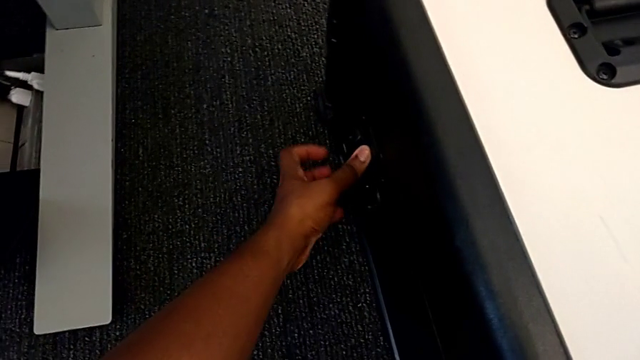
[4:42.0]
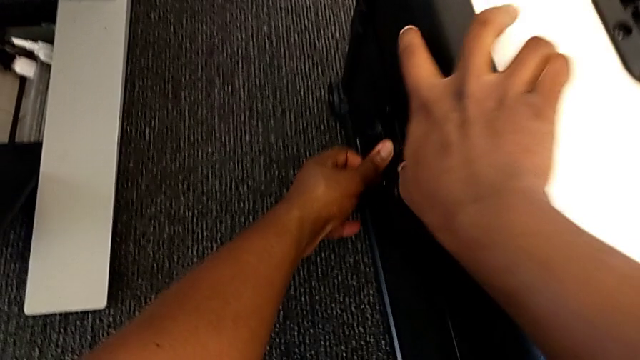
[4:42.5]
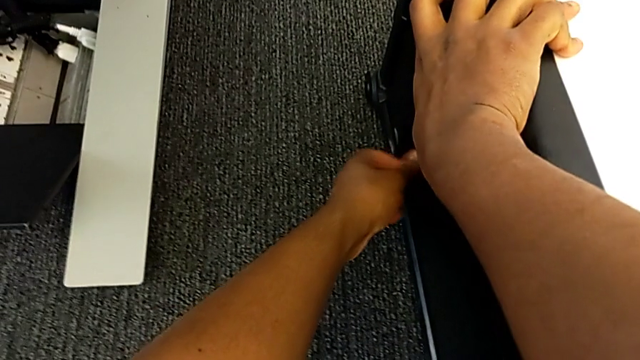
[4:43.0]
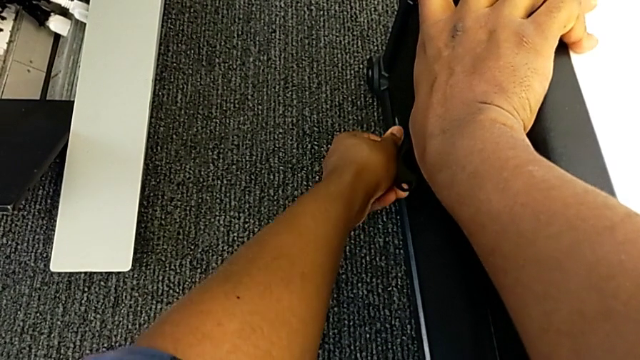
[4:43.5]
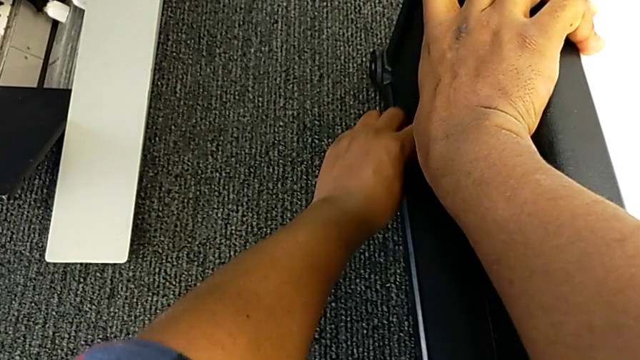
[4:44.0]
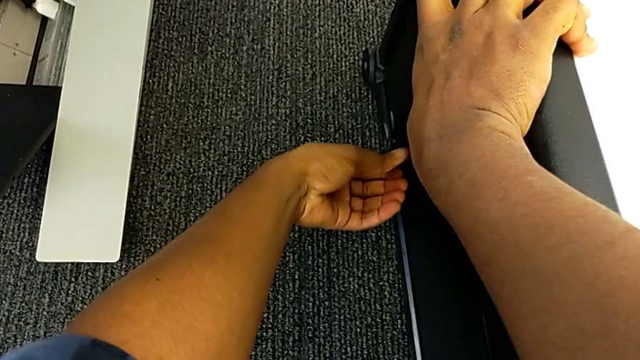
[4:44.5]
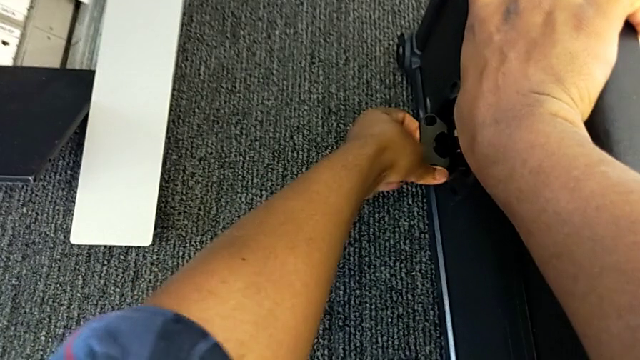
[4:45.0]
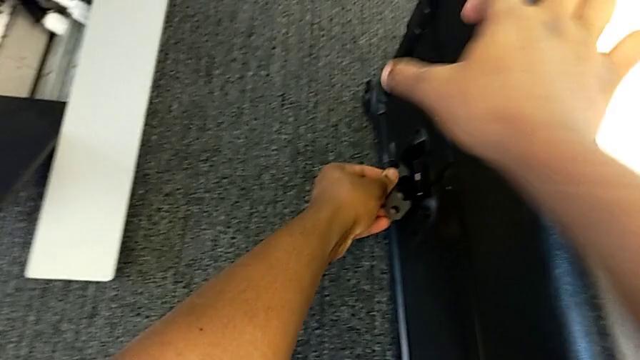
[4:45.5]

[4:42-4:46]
The camera wearer is disassembling the base. They keep locking the box.

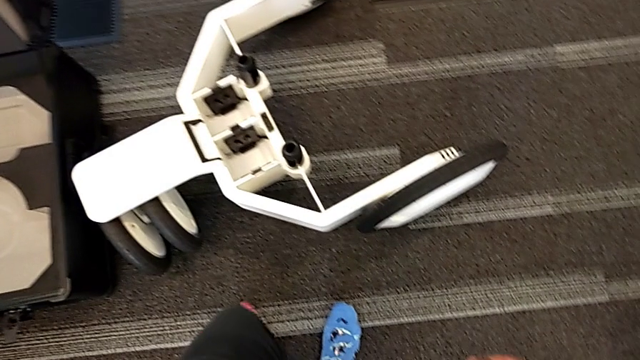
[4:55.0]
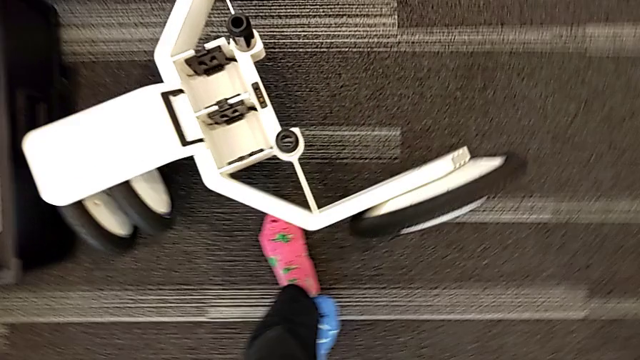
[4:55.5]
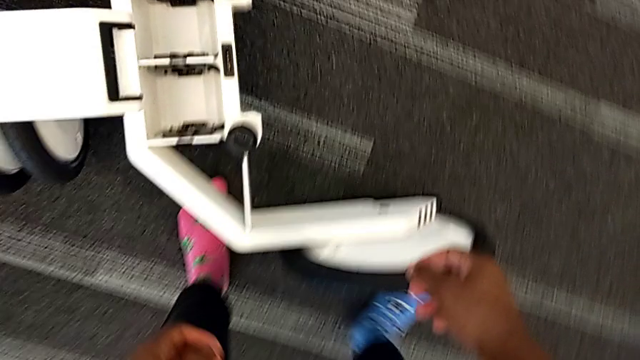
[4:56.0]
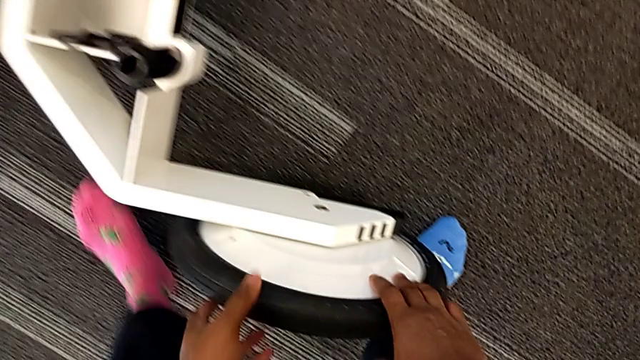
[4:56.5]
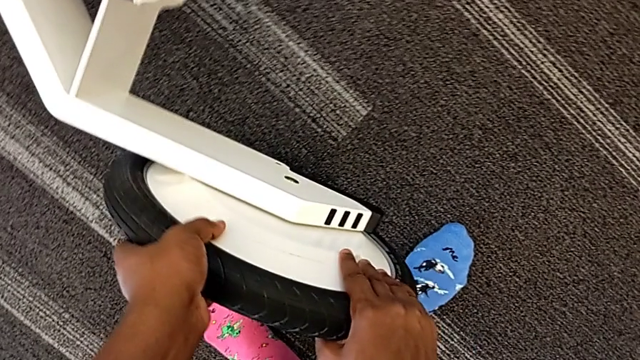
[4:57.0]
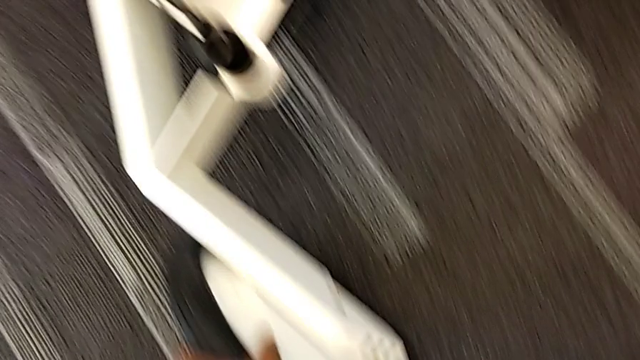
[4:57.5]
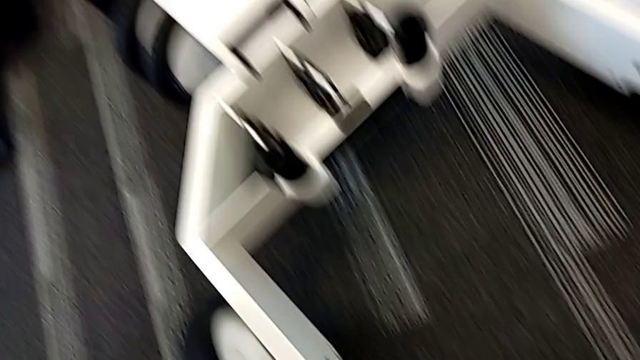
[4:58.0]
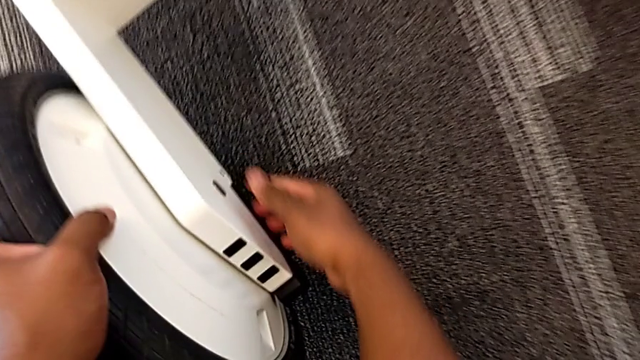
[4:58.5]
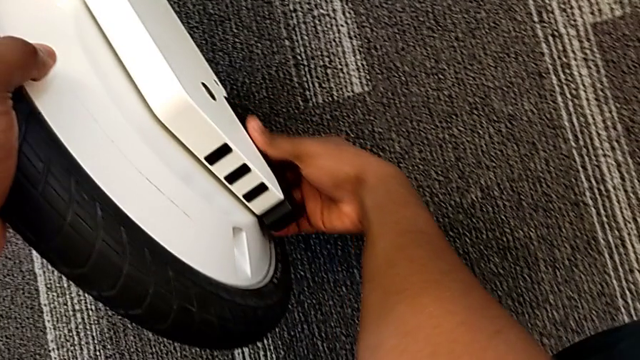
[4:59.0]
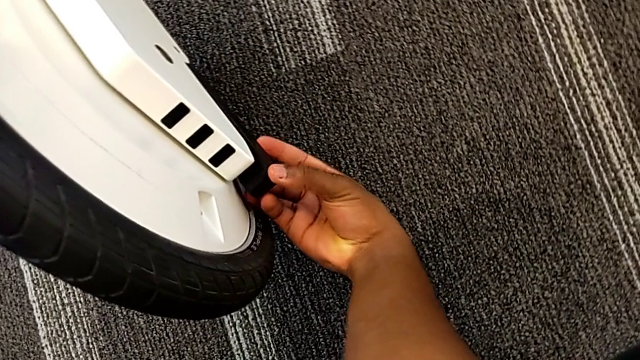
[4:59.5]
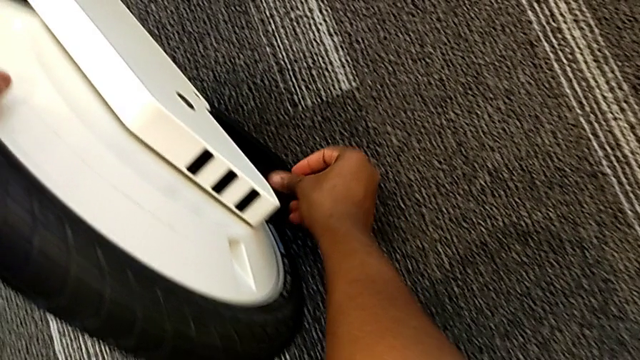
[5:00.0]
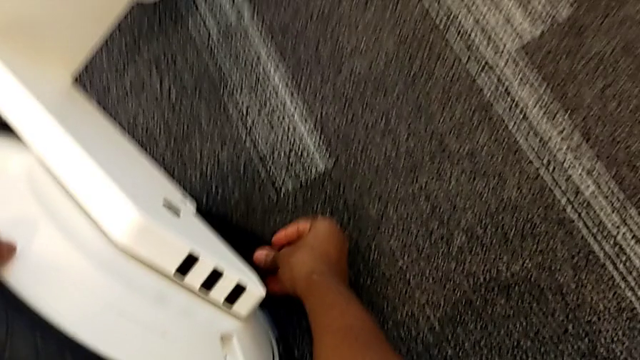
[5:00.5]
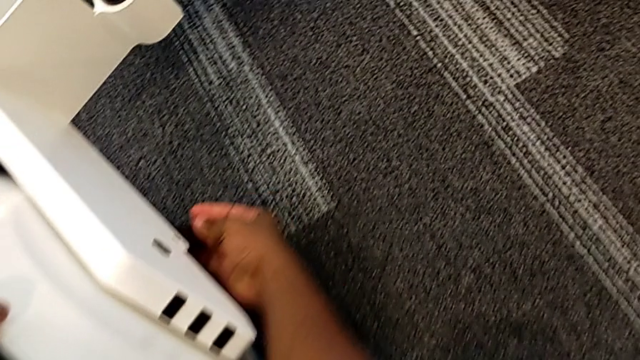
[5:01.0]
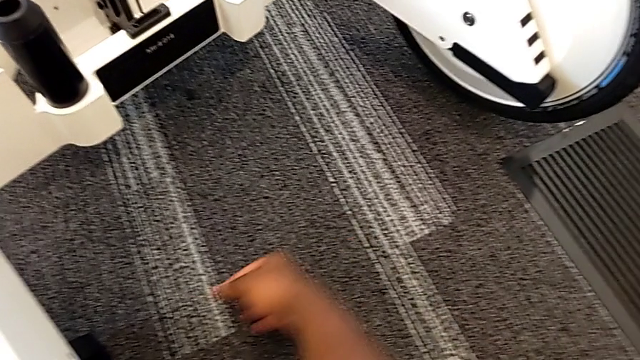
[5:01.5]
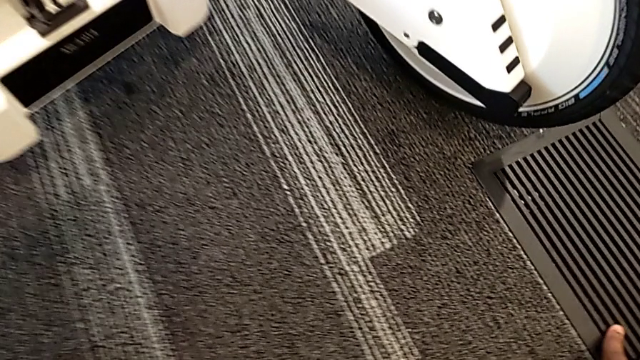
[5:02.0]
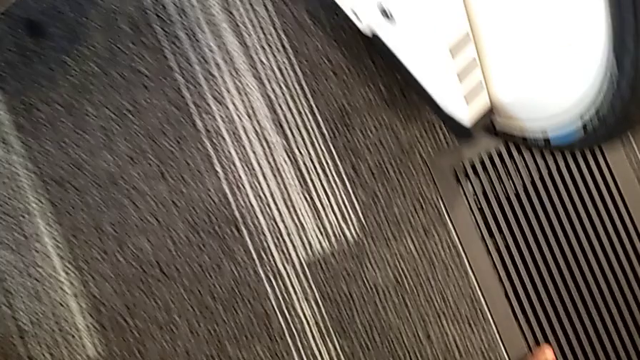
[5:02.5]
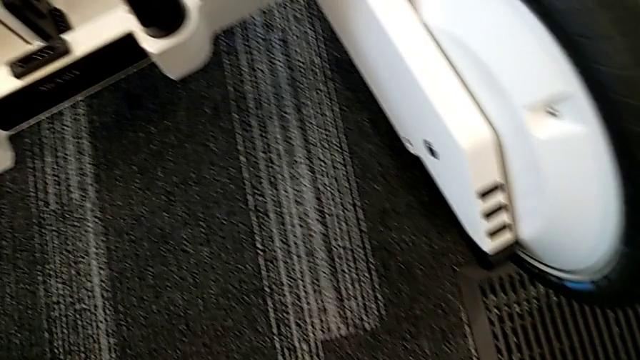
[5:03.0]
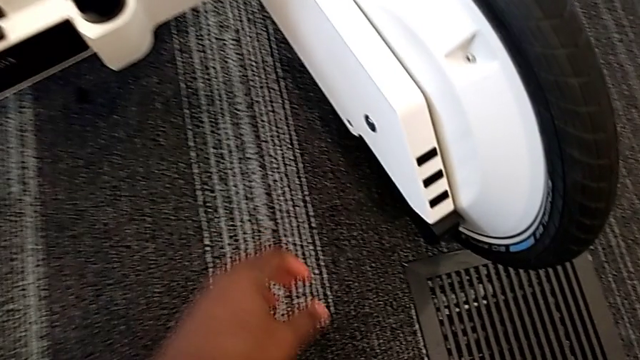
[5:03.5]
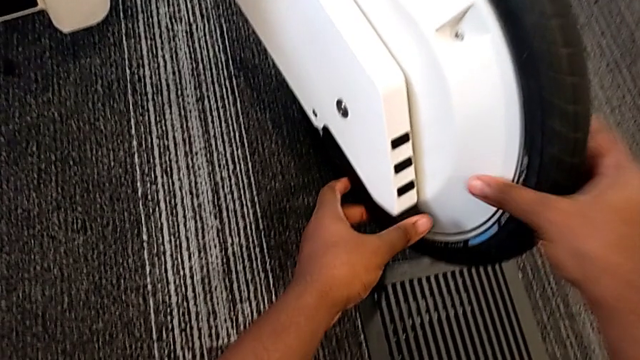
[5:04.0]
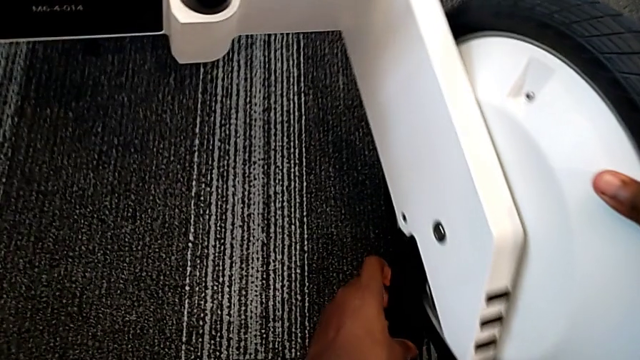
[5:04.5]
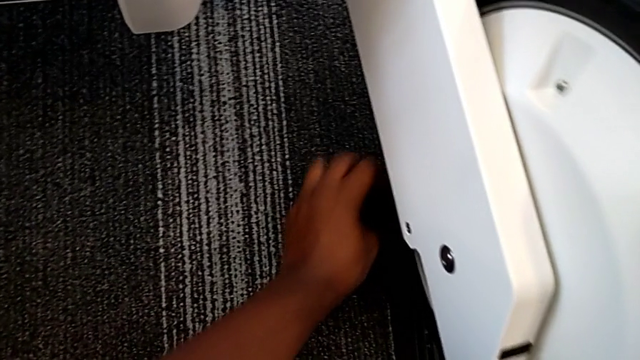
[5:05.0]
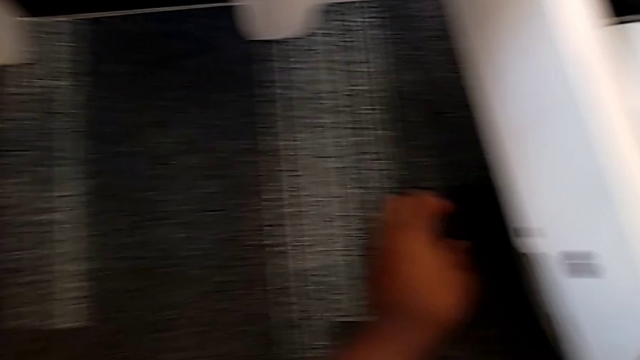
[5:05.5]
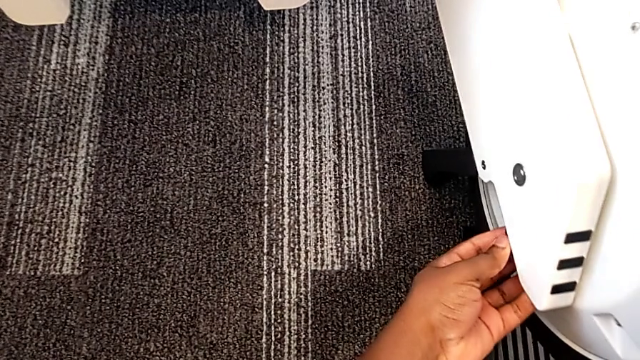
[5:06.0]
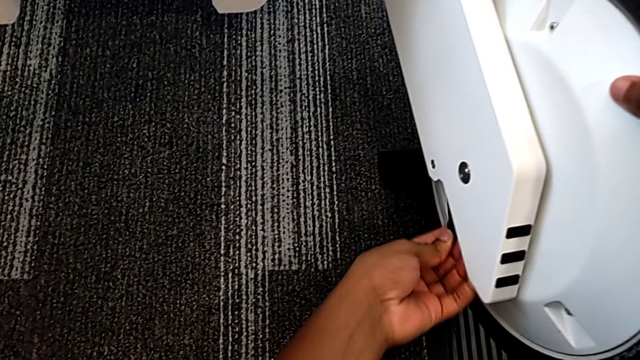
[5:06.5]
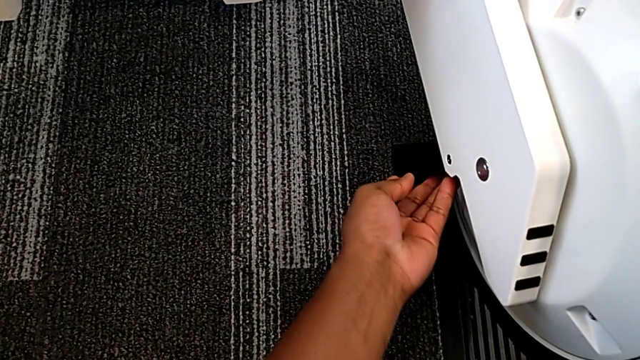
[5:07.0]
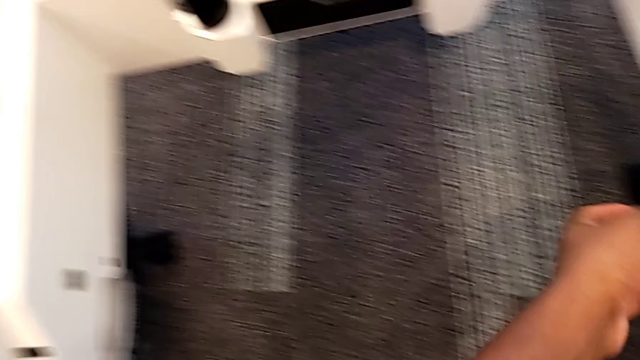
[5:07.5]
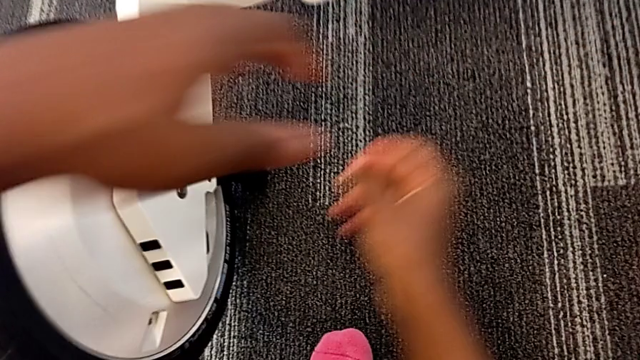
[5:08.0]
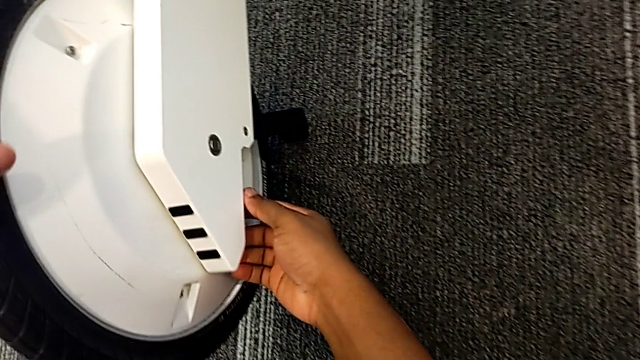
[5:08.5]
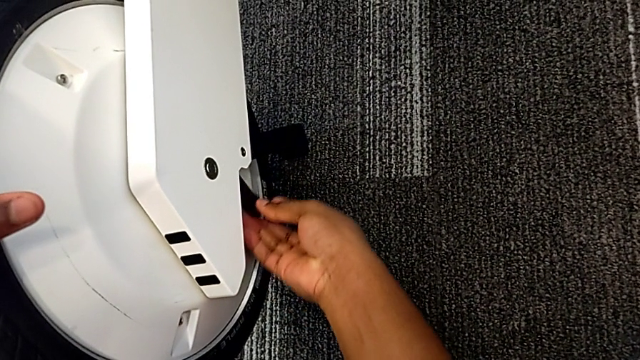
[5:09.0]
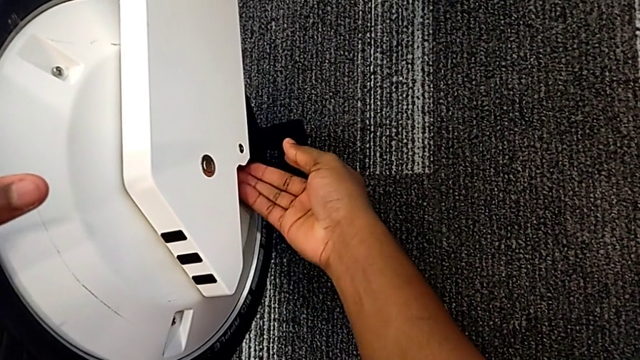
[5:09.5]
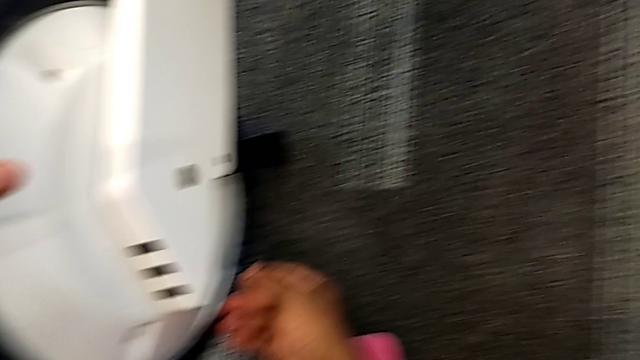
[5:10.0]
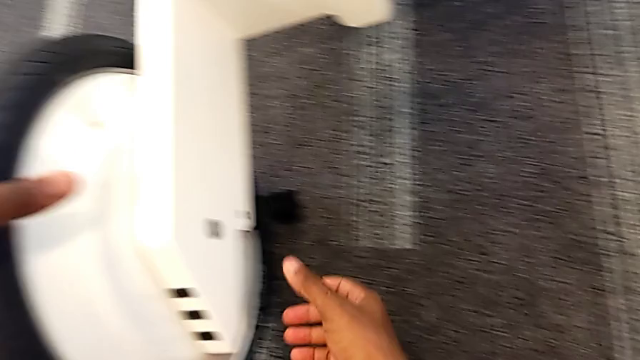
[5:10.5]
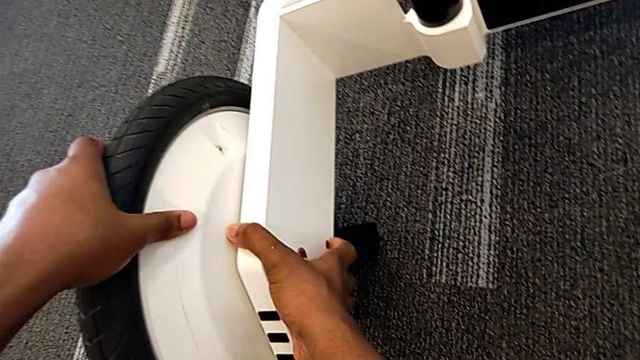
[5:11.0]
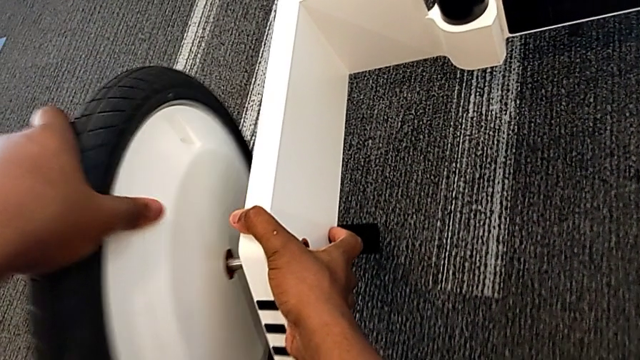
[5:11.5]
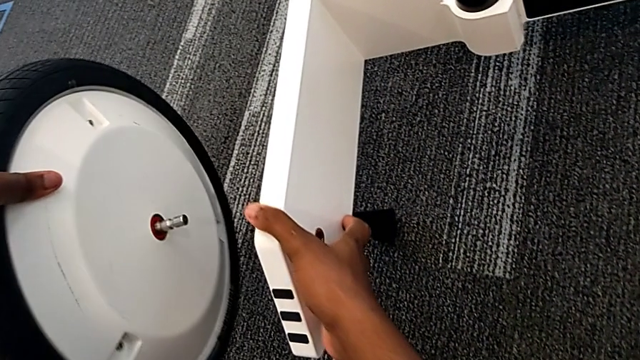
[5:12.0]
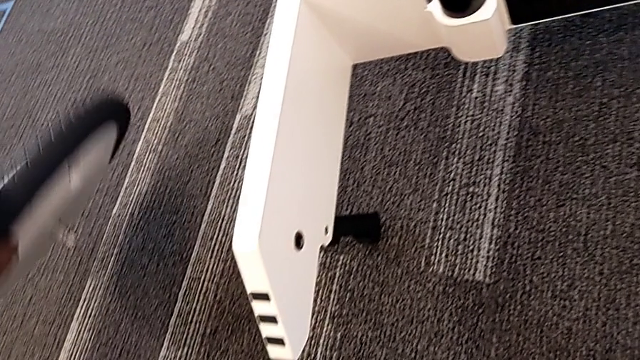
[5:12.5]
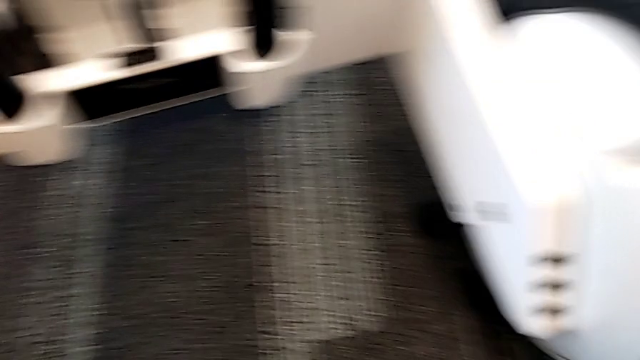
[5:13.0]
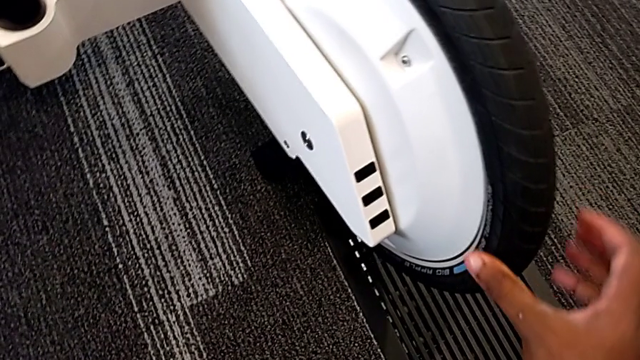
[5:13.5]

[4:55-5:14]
The camera wearer is disassembling the wheels from the wheel unit. They grab the first wheel, unlock it, grab the second wheel, unlock the wheel and withdraw the wheel.
